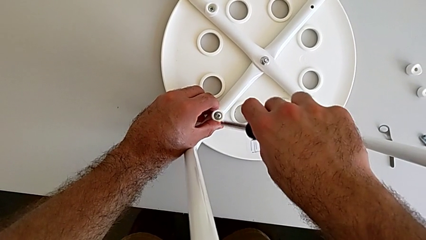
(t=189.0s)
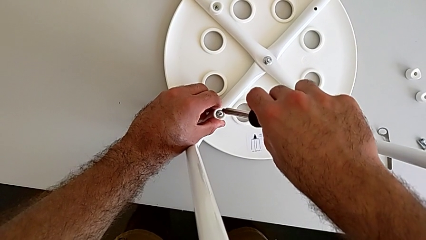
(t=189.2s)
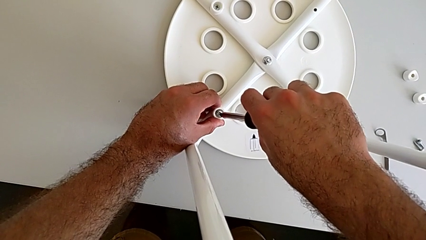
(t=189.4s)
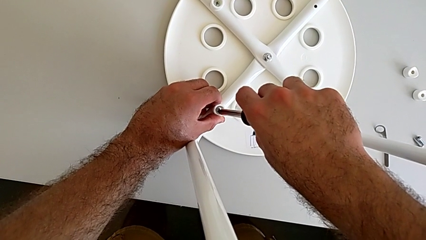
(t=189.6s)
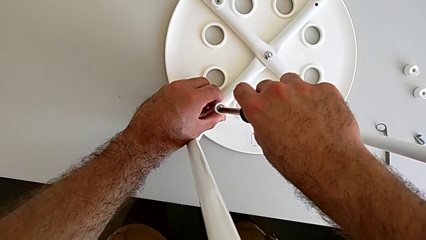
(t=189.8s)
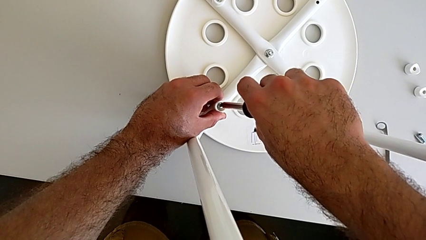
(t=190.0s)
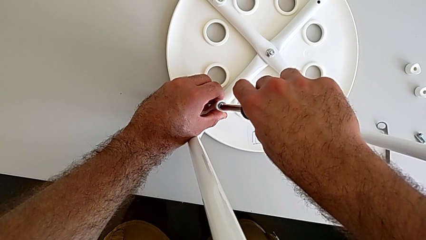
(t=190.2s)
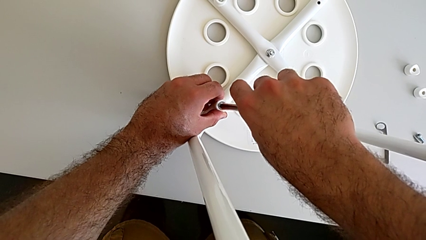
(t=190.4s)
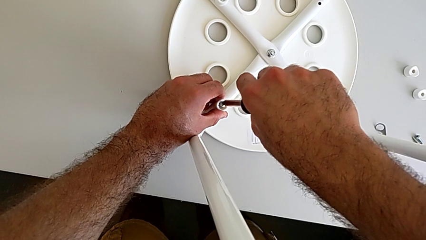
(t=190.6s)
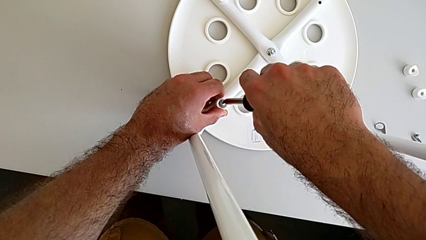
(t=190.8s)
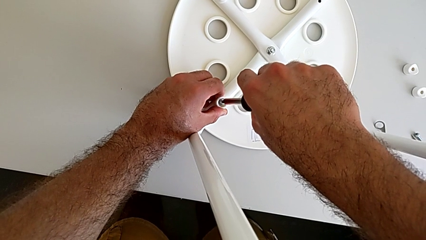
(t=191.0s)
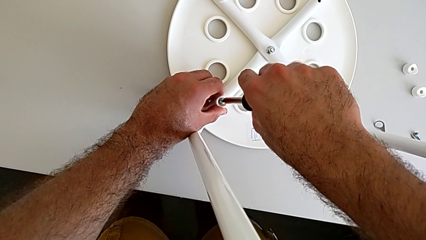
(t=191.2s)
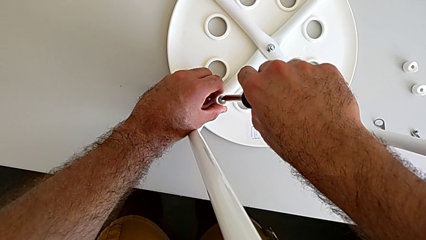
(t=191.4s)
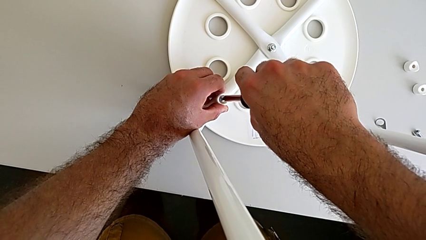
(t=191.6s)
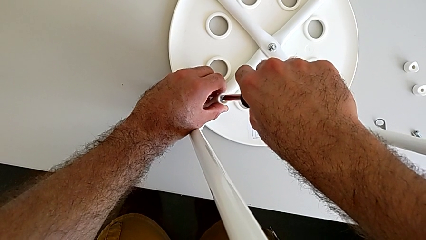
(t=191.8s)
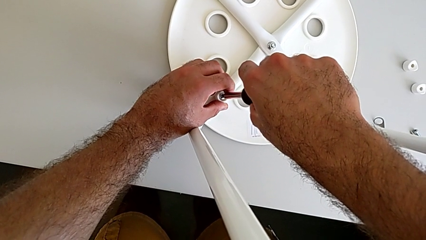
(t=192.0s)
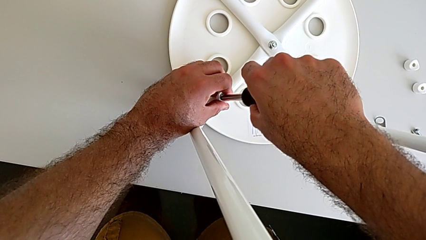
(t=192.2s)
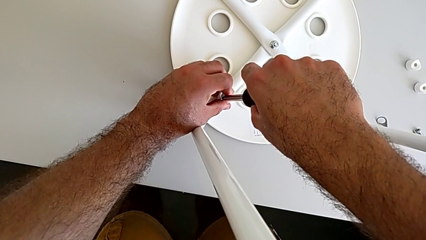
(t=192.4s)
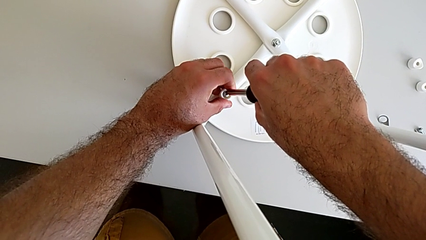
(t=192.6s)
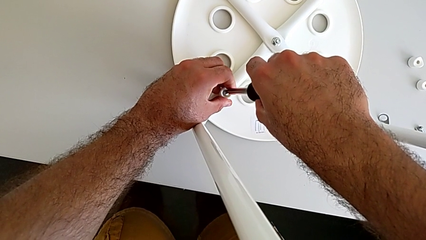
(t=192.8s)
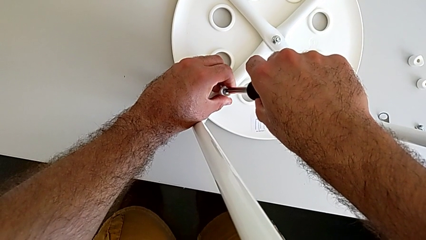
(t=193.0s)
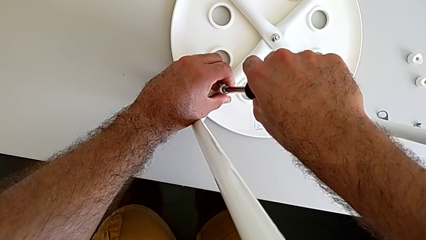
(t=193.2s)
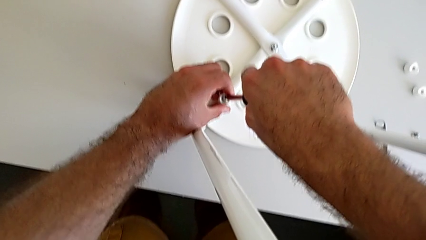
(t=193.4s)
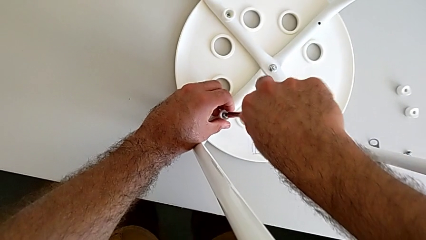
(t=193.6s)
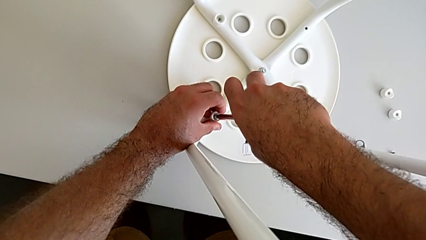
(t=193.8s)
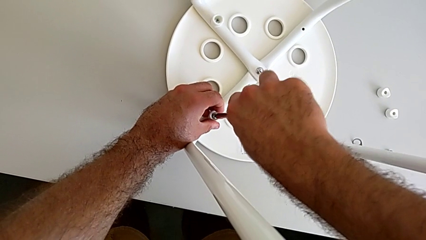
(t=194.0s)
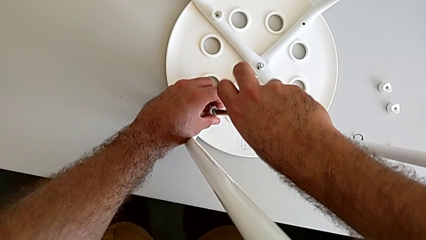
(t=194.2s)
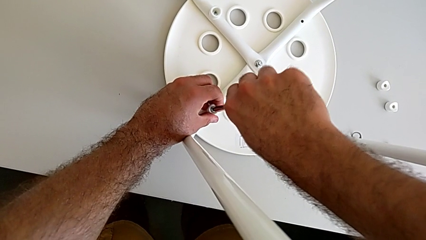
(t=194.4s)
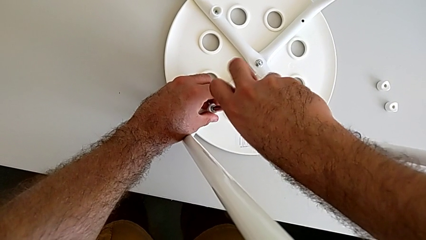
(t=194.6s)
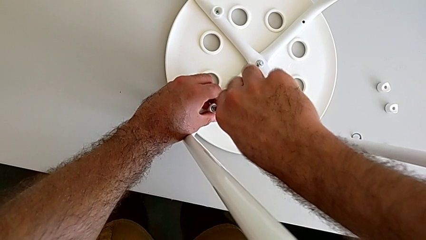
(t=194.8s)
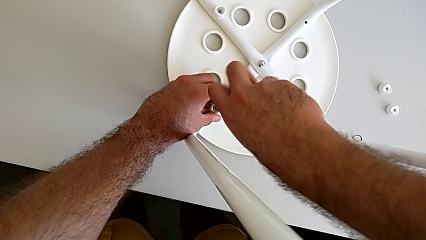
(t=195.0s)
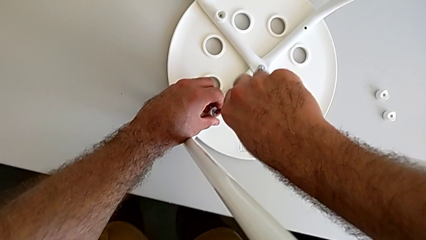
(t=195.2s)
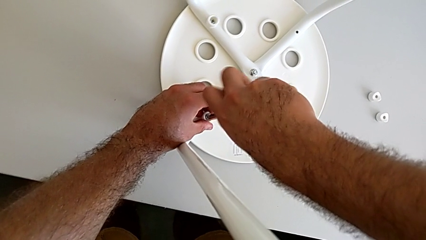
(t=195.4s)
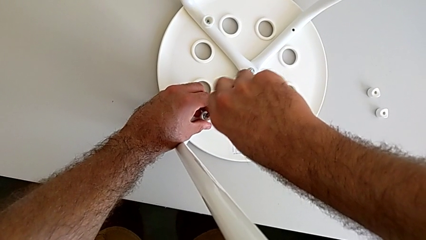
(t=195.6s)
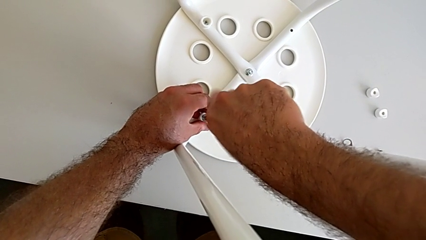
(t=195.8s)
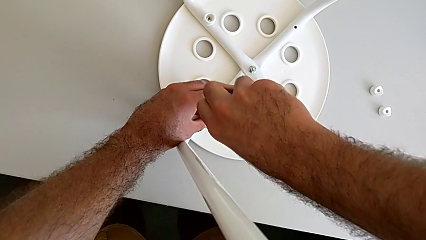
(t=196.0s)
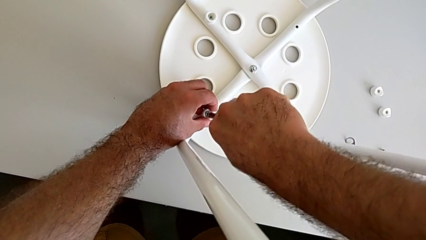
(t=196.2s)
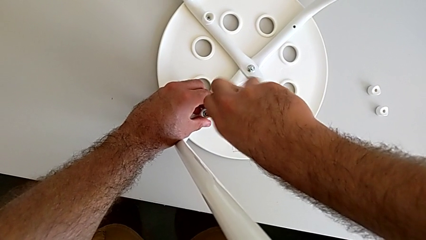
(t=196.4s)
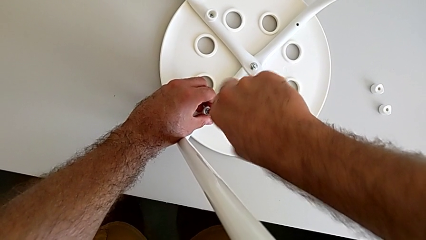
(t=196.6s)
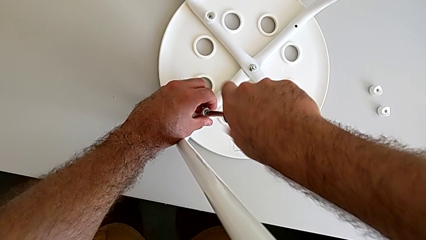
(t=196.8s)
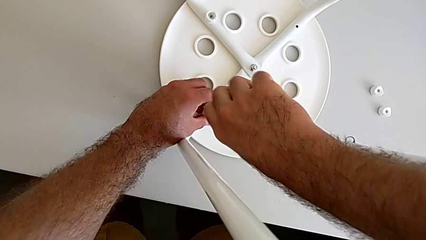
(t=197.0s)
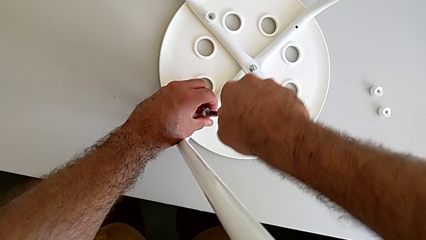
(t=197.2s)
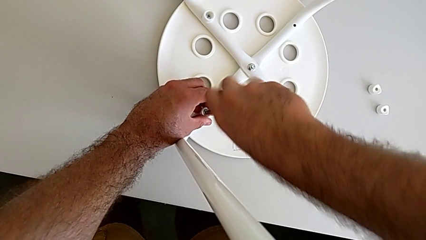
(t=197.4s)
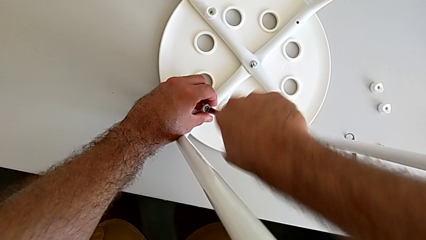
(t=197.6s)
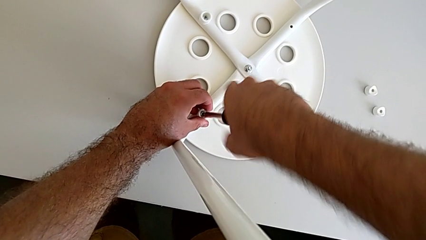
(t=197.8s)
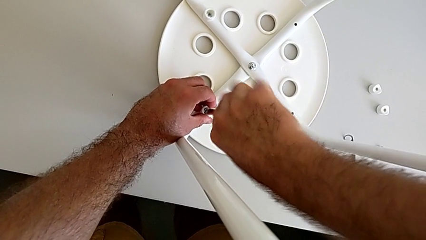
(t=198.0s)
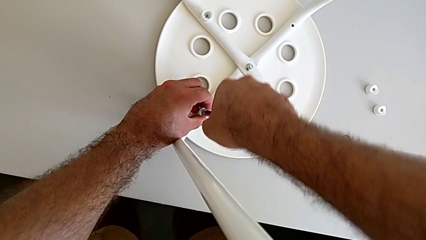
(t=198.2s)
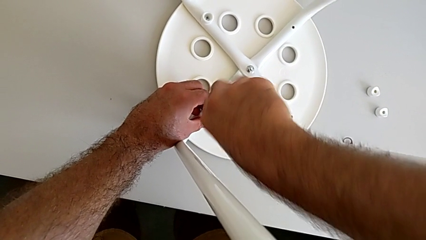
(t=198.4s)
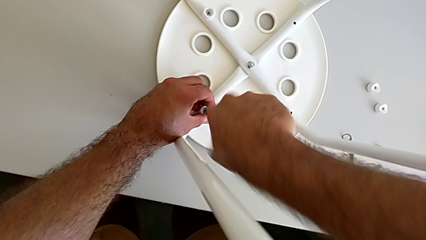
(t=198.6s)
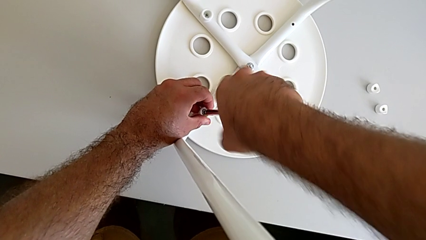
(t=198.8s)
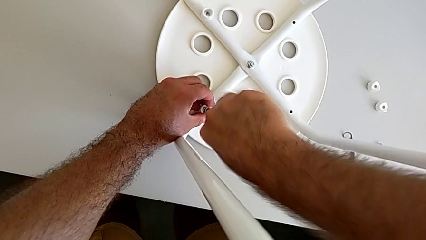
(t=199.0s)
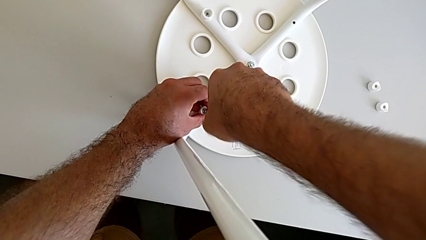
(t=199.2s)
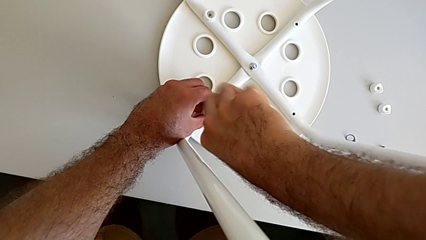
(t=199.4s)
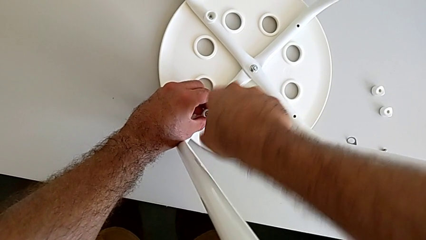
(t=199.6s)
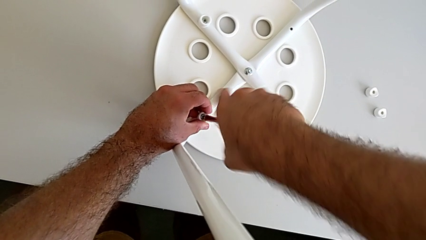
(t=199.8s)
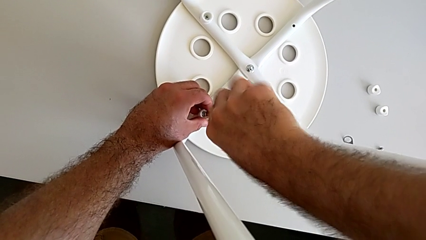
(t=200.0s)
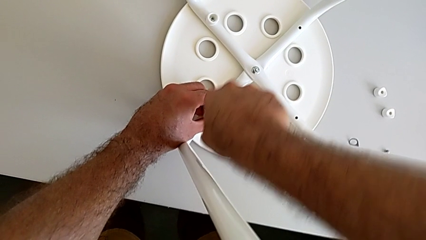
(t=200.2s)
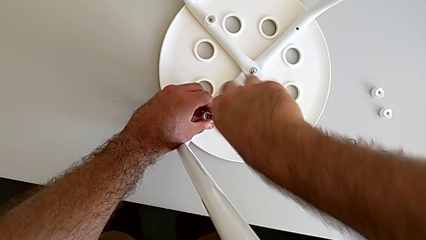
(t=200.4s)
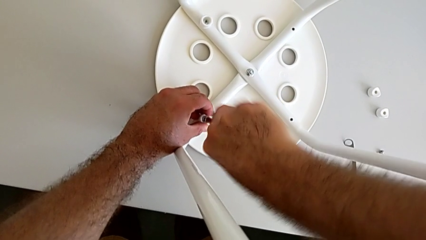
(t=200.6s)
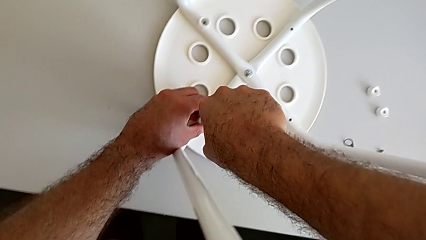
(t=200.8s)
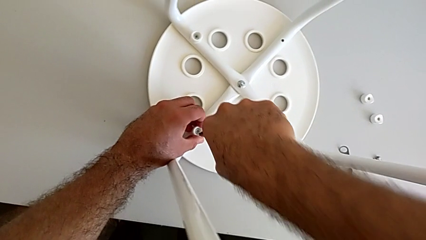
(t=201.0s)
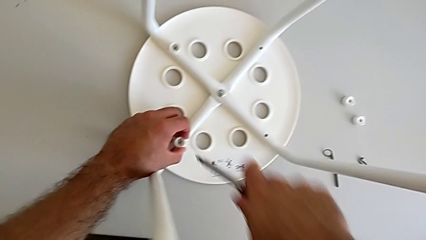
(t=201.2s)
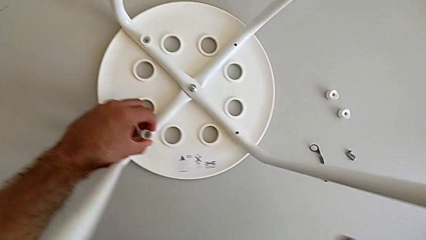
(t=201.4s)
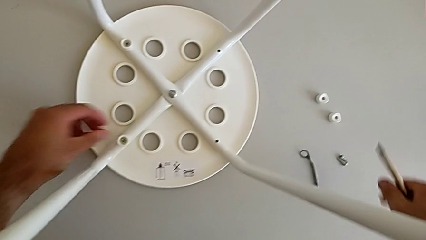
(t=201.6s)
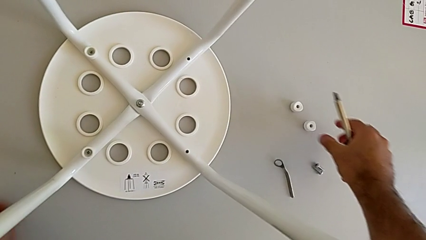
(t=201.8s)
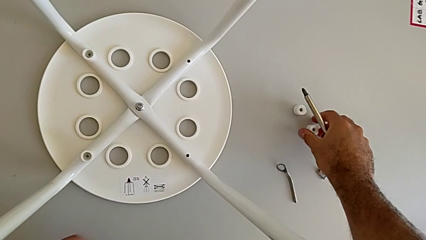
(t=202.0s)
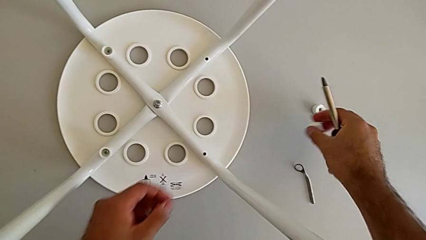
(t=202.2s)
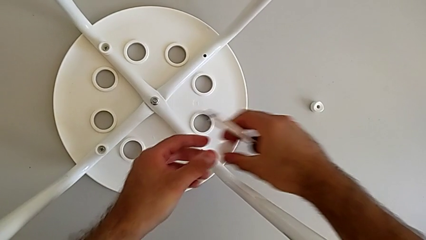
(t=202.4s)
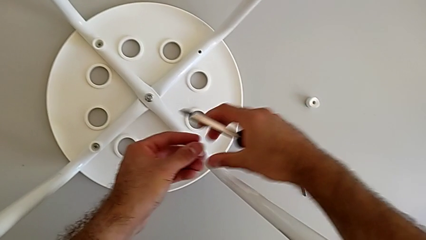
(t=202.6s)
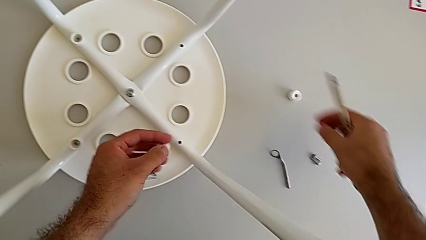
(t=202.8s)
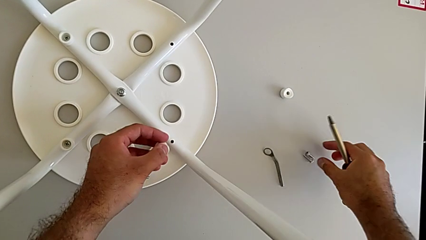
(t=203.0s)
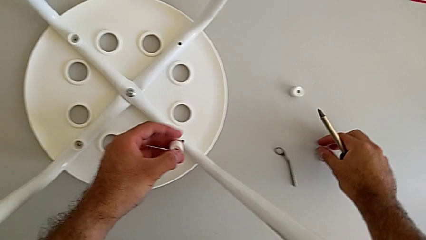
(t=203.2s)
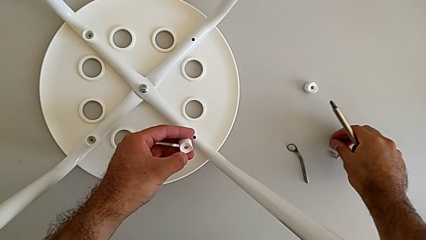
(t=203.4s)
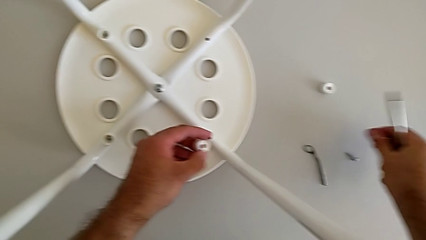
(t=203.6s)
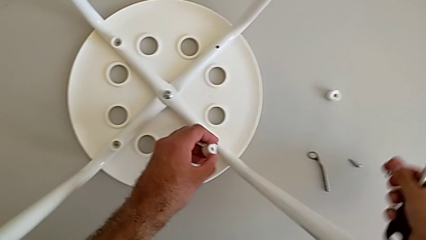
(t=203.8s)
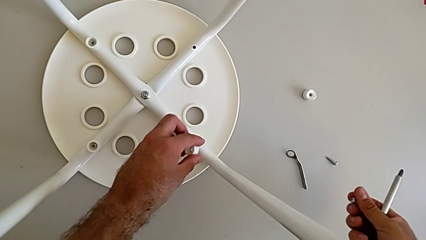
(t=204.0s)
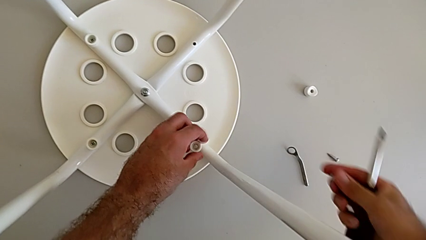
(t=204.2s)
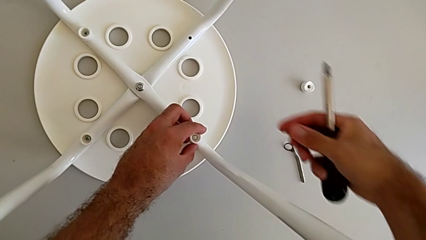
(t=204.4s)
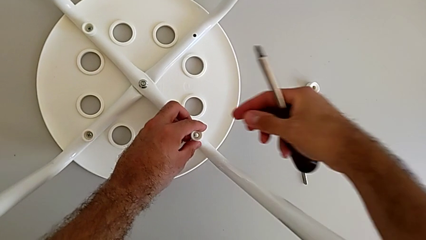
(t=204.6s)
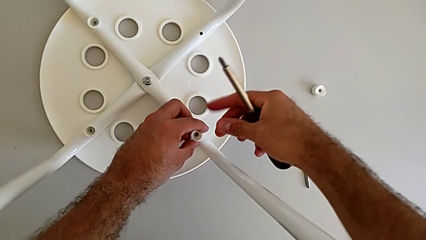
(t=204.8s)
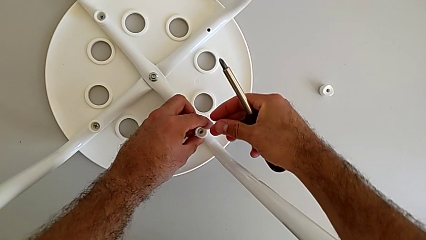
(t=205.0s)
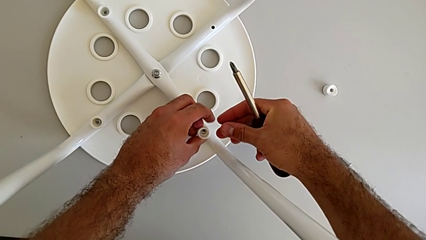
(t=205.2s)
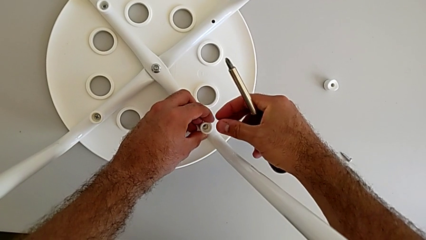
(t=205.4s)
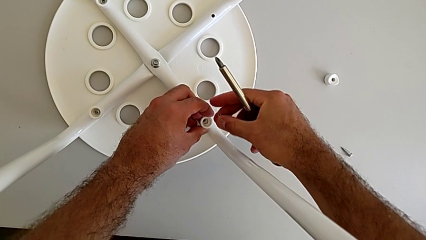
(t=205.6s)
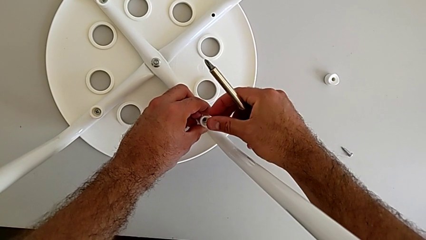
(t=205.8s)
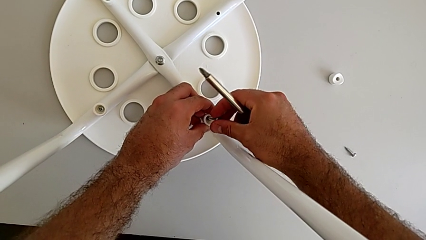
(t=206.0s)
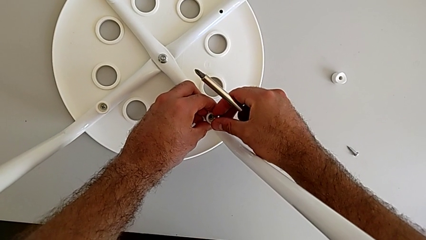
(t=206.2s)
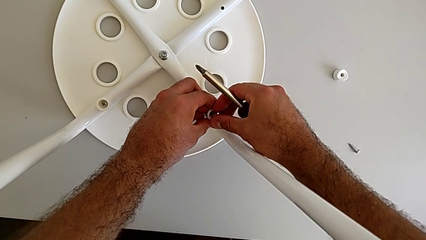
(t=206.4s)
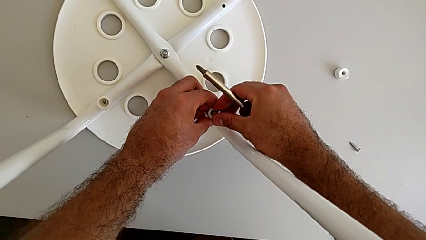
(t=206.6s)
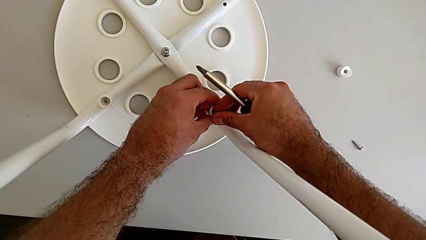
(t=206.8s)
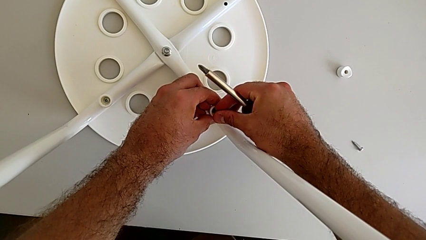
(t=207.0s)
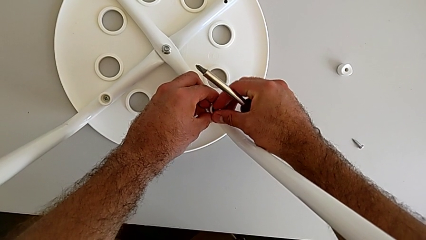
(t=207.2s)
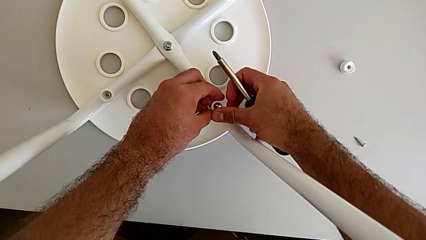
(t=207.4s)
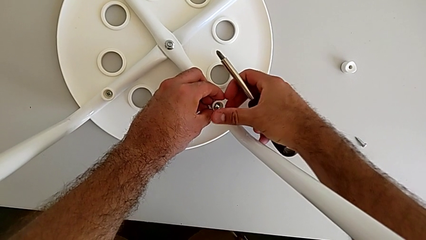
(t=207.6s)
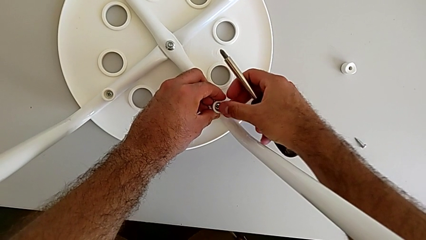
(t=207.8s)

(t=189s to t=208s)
The camera wearer is assembling the seat. They insert the screwdriver, screw the screw, withdraw the screwdriver, grab the washer, grab the screw, align the washer and insert the screw.
